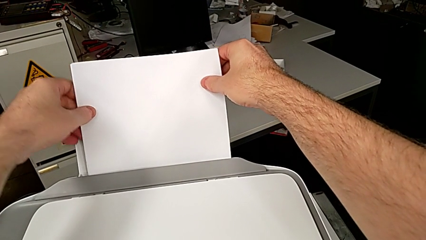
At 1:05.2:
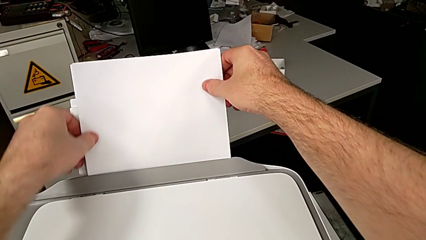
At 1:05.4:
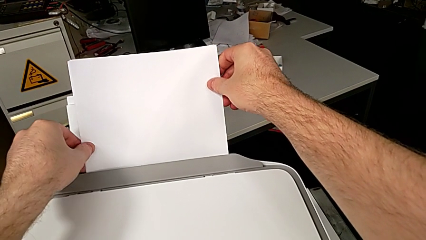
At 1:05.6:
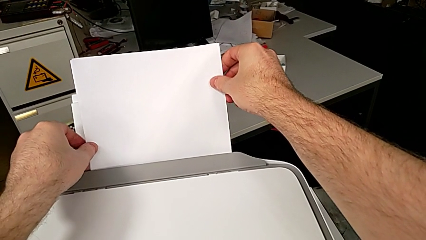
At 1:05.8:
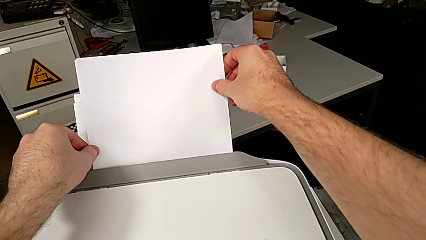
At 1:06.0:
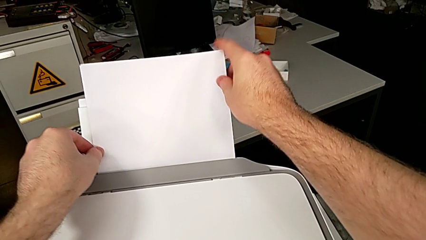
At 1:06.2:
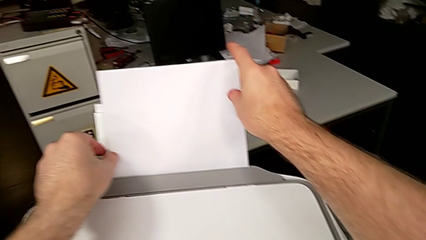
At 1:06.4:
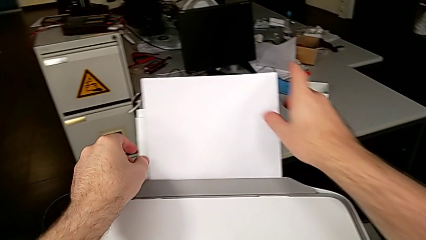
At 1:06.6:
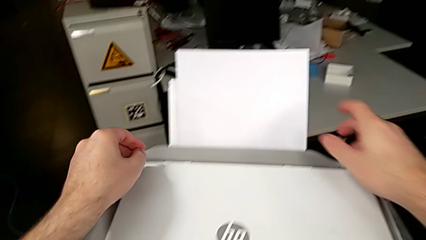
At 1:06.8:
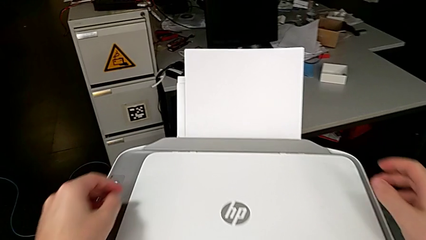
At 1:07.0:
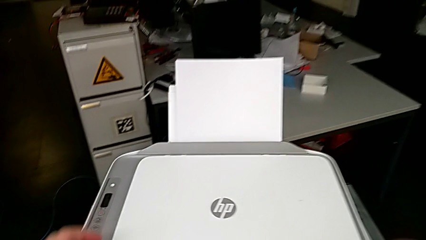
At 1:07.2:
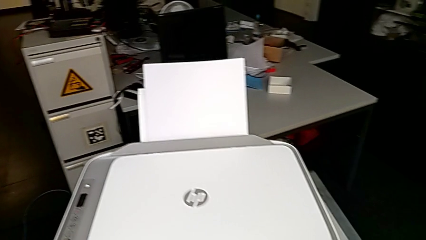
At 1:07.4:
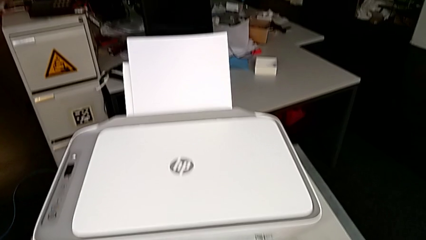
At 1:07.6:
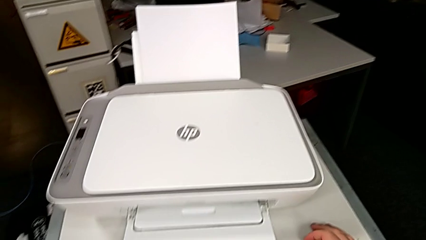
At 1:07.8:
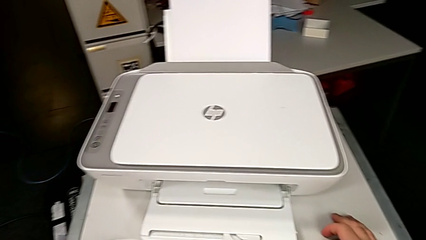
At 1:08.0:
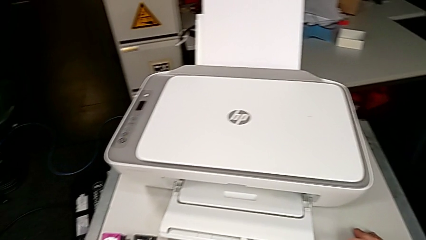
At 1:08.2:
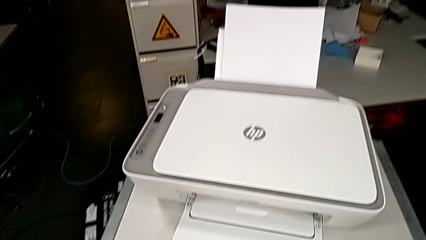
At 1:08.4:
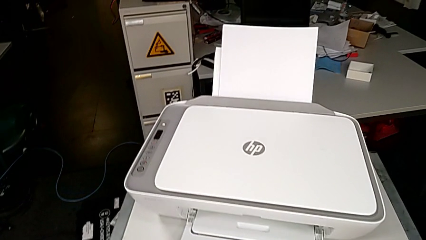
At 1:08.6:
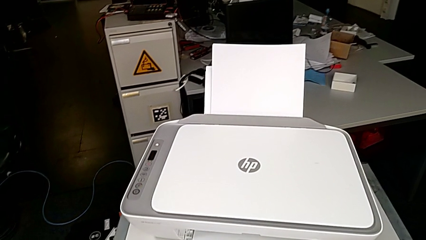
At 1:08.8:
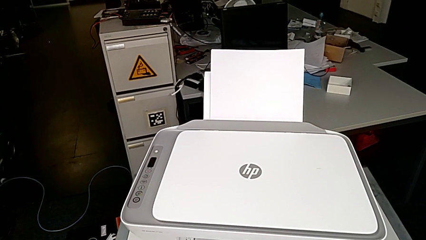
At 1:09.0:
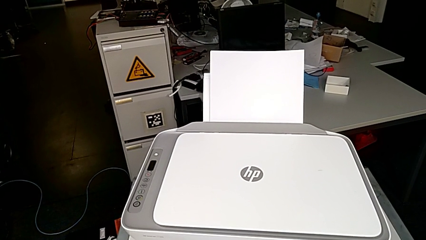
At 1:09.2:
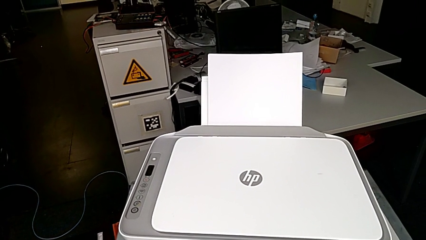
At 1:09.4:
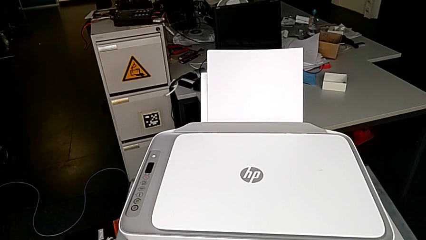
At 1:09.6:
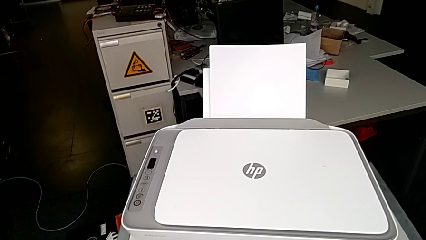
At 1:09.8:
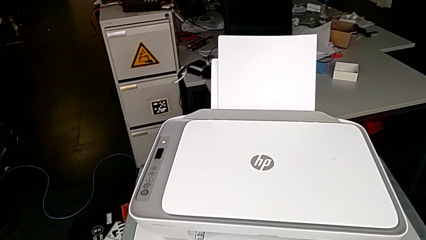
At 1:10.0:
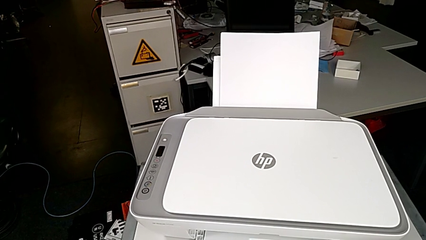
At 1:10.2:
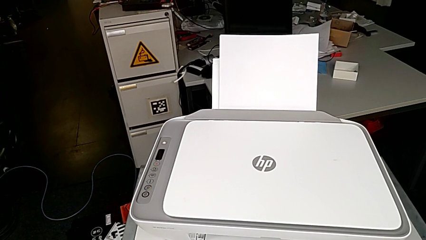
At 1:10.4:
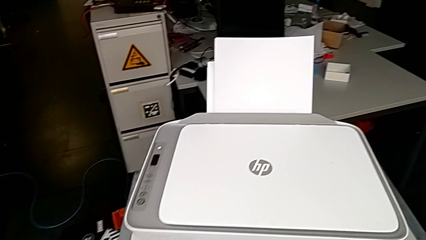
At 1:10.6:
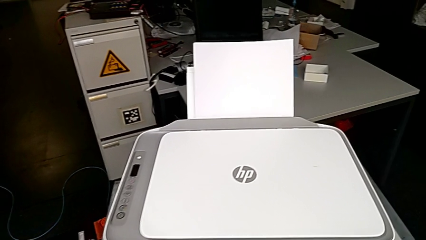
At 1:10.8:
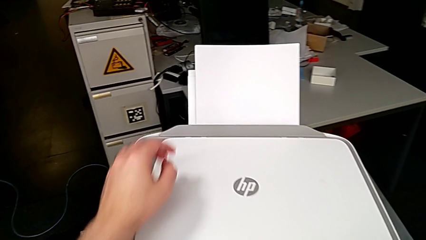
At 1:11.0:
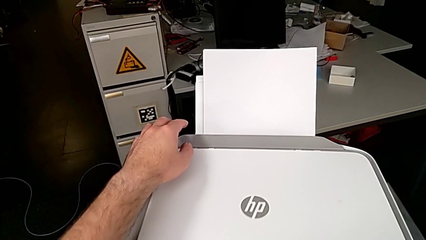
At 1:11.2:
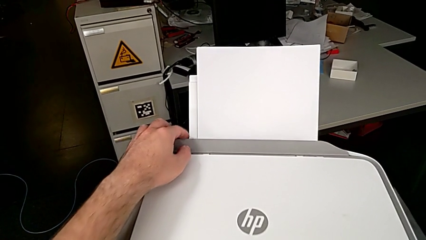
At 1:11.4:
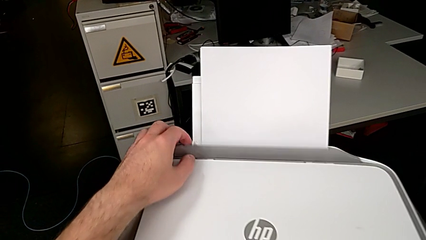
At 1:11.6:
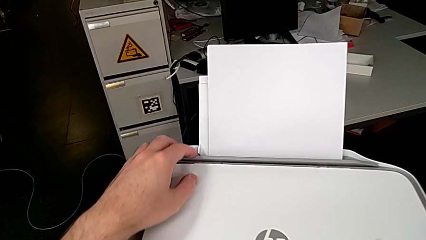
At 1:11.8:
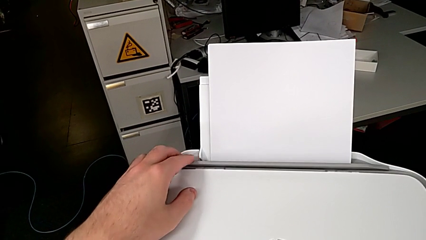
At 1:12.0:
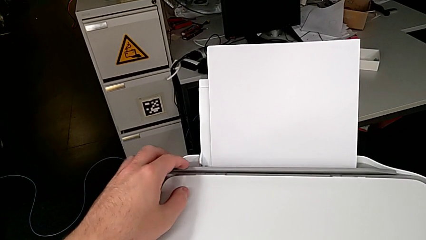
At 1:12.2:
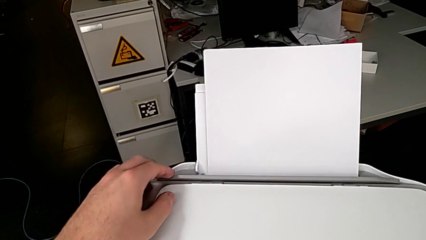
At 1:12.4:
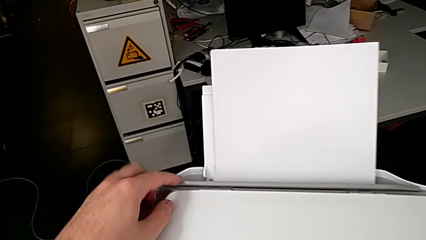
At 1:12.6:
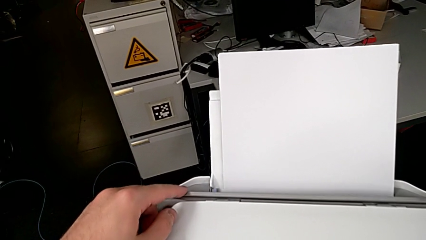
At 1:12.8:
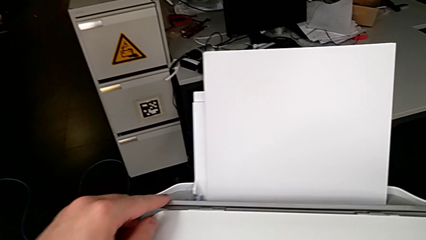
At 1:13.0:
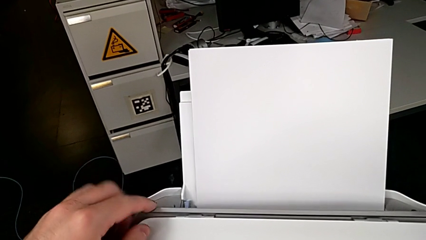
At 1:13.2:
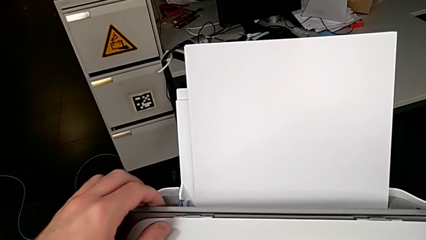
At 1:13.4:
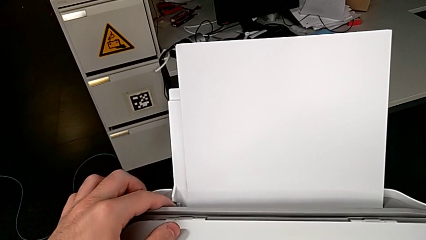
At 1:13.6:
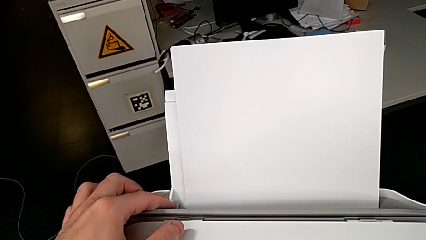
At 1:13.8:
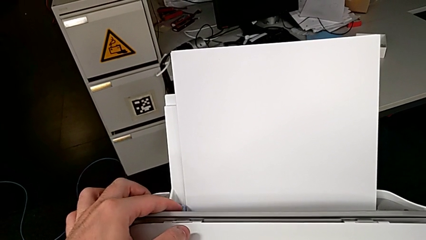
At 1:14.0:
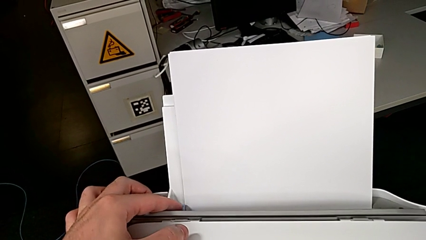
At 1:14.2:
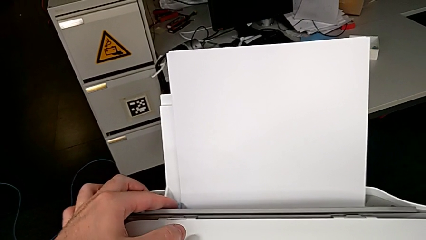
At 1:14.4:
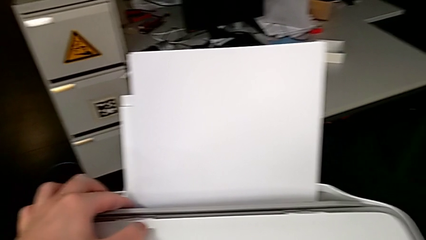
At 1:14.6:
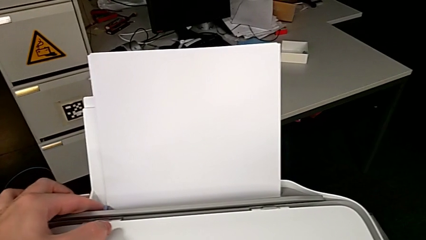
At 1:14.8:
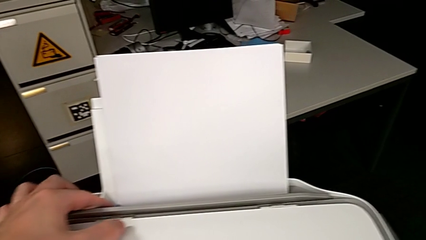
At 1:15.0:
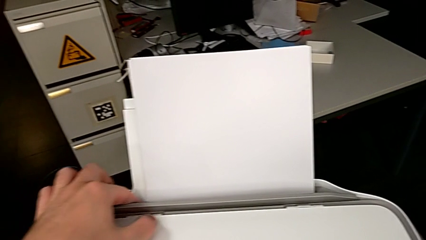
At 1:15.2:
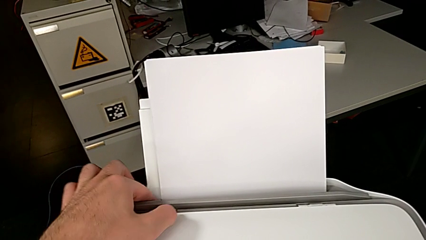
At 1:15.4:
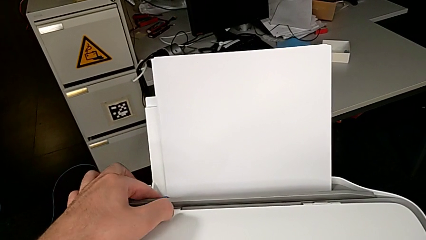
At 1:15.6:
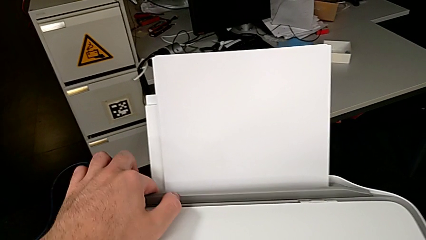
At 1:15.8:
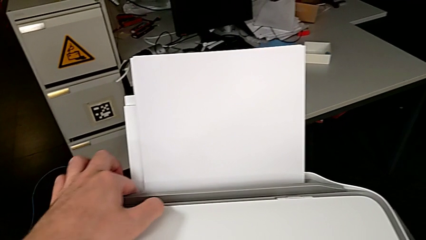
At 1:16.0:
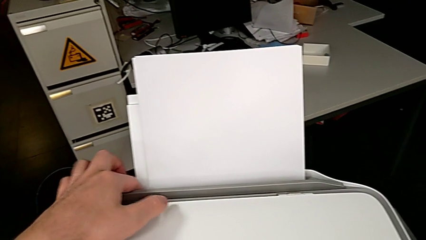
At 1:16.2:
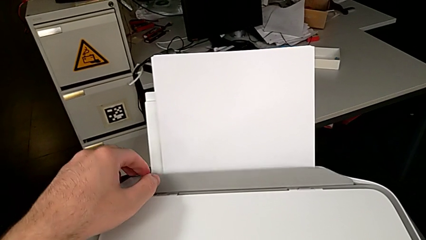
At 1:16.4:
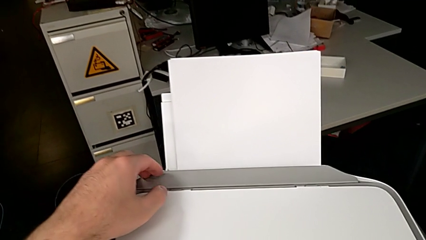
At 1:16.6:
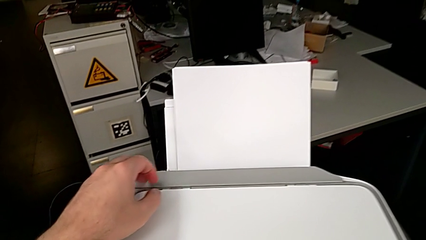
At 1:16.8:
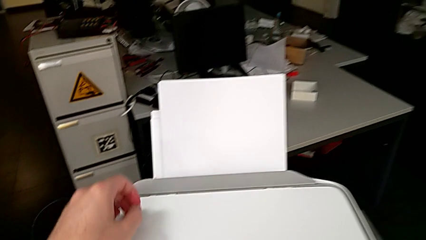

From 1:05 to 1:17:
The camera wearer is loading a stack of papers. They open the gray copy gate, hold it, push the blue tab and close the gray copy gate.

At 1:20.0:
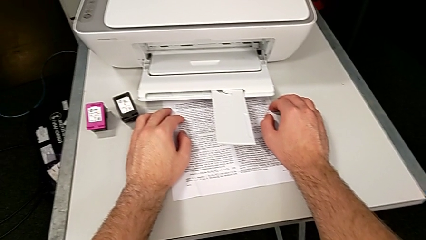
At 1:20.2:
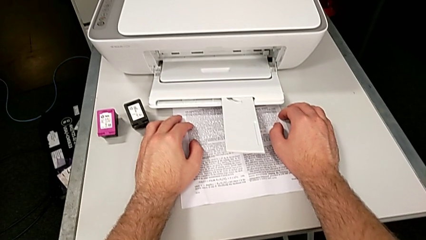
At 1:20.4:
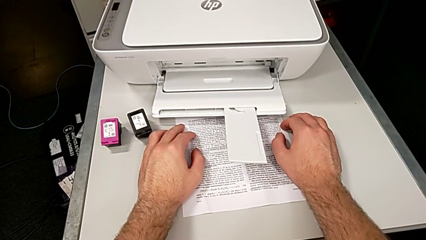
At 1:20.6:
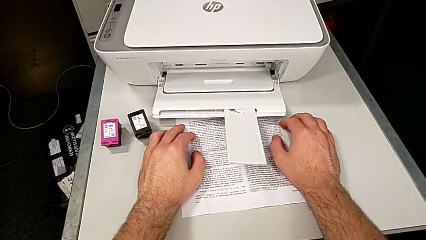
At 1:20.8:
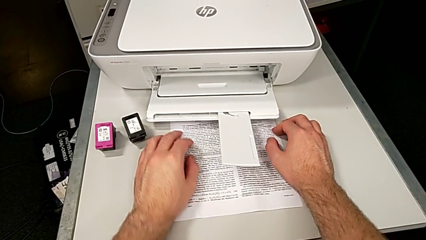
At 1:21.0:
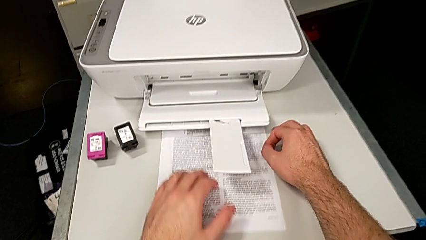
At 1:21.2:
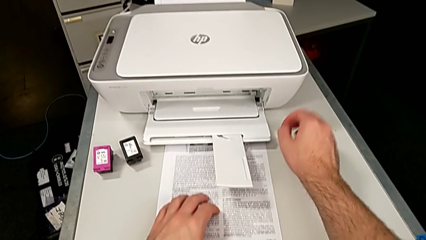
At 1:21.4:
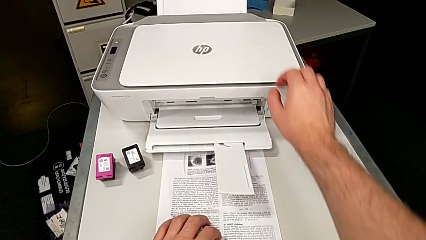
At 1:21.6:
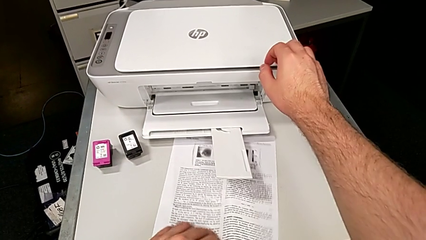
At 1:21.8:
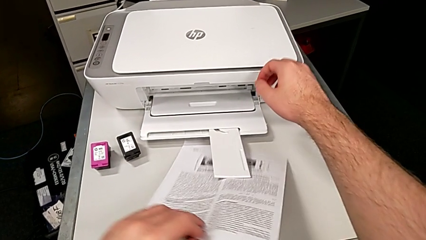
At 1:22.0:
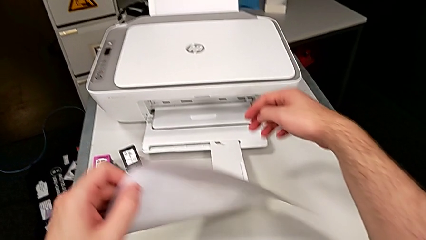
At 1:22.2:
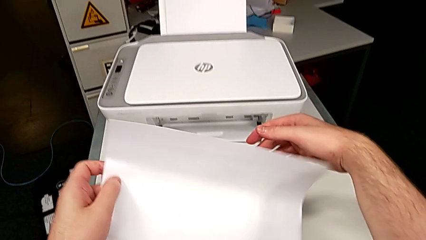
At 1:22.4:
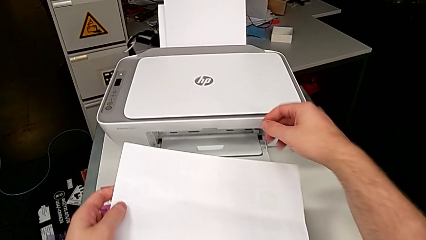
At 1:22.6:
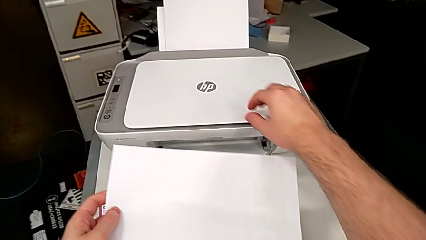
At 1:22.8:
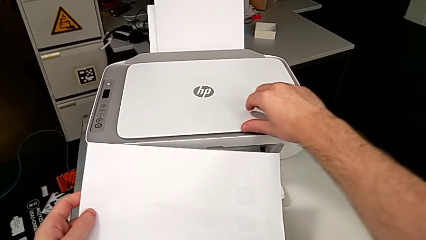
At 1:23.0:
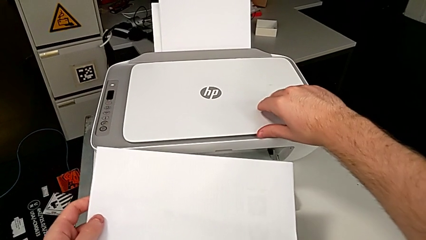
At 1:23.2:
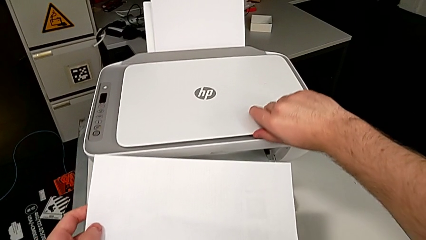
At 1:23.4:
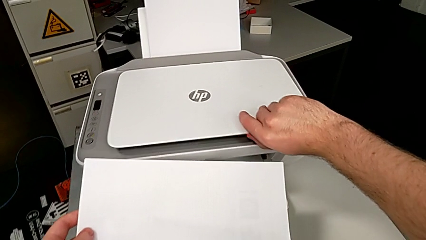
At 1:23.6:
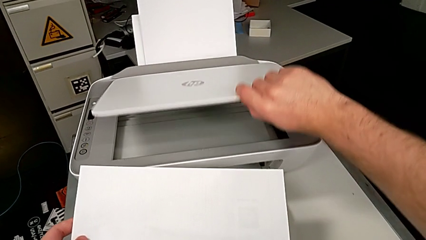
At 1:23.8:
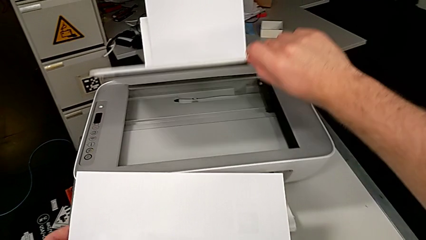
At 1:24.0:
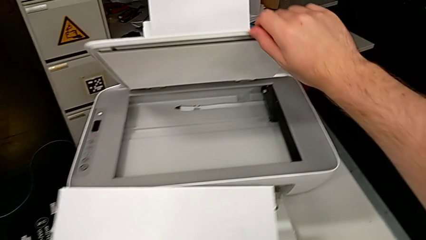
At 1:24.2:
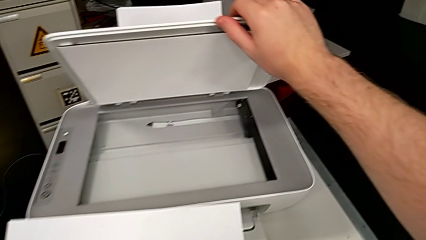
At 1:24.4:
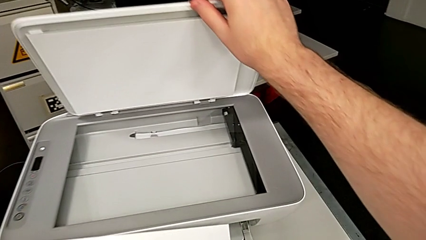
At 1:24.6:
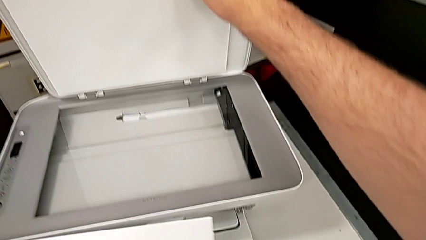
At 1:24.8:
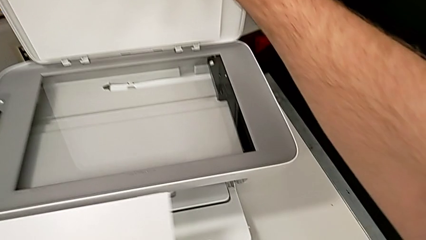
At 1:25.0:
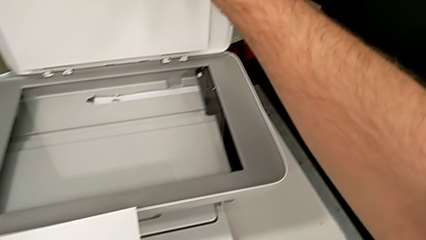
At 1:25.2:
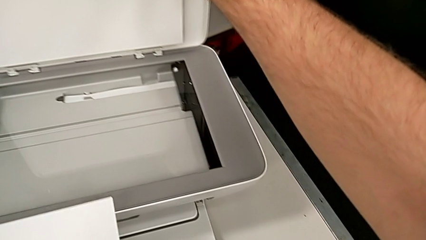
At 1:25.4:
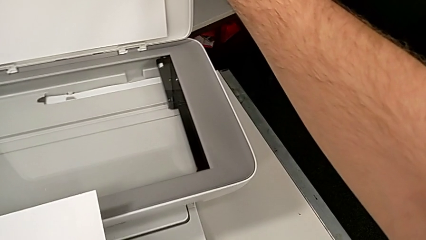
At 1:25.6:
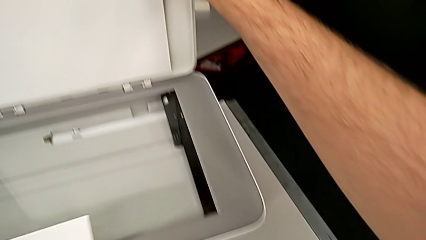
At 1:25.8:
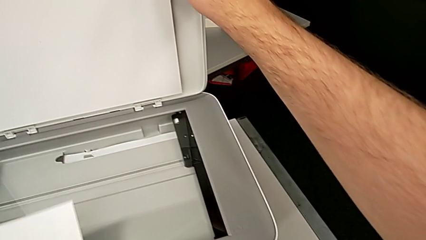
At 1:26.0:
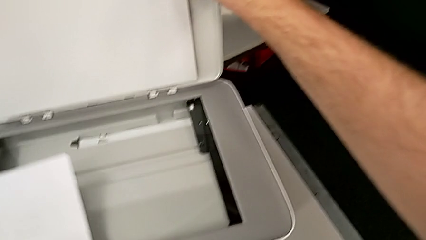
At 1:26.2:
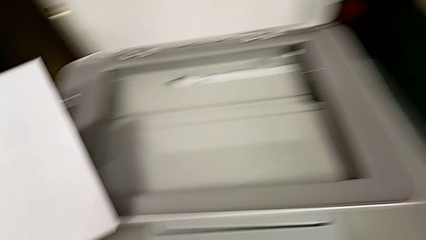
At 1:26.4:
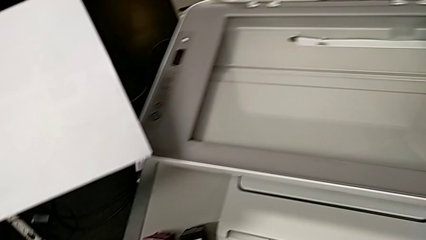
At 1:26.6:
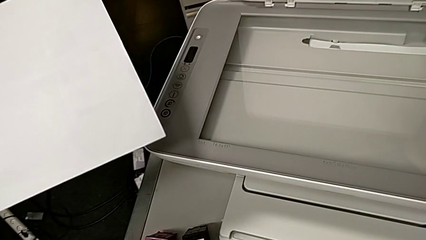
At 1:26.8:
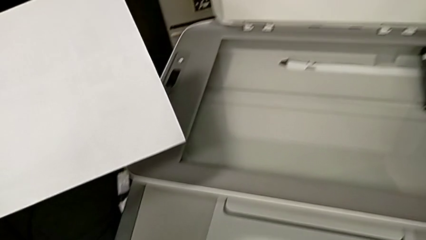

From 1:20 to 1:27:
The camera wearer is copying. They grab the paper stack, flip it, open the copy gate, hold it and place the paper stack.
